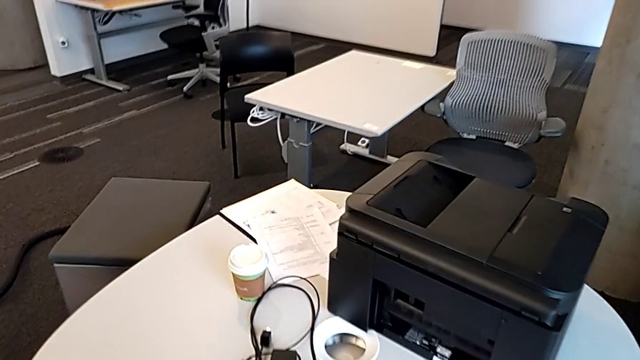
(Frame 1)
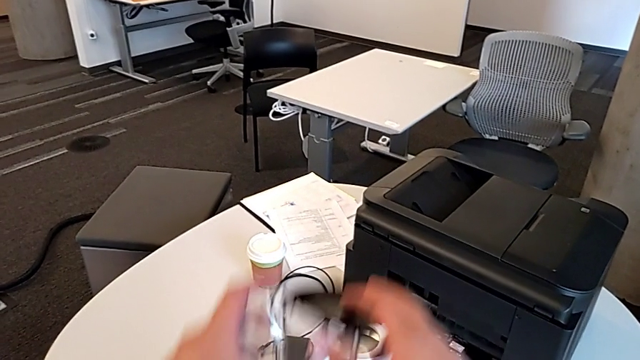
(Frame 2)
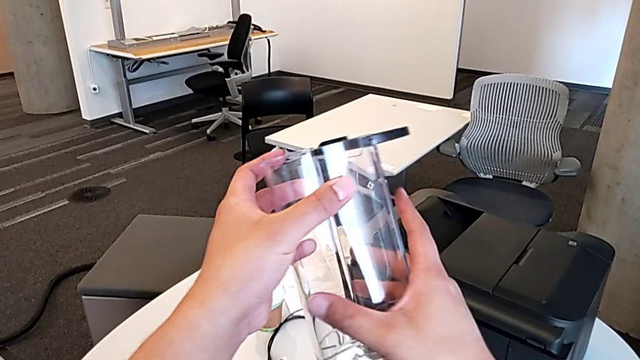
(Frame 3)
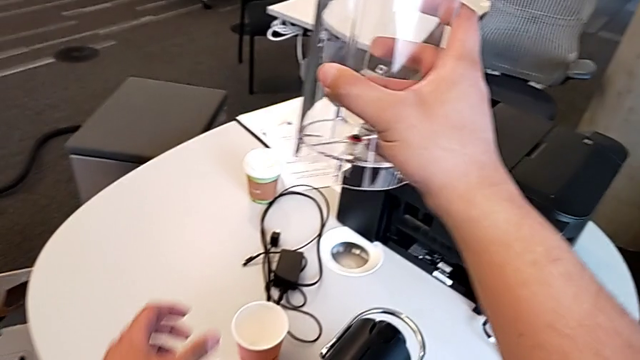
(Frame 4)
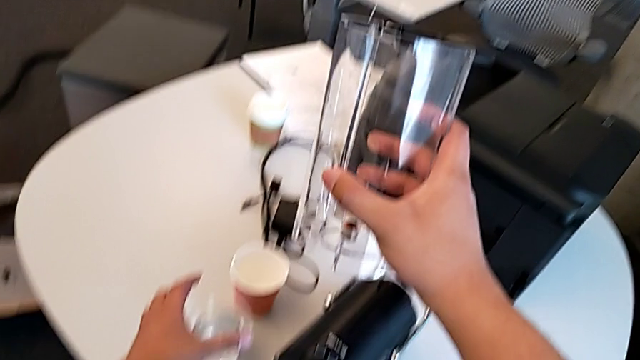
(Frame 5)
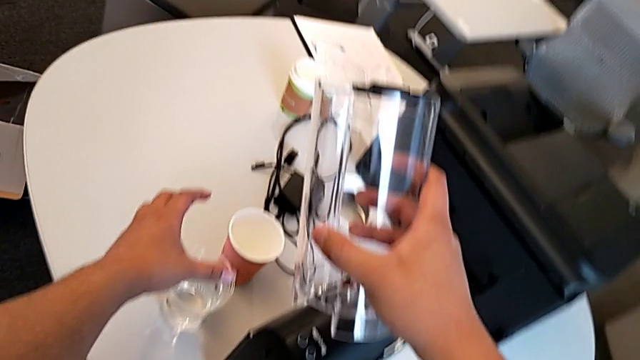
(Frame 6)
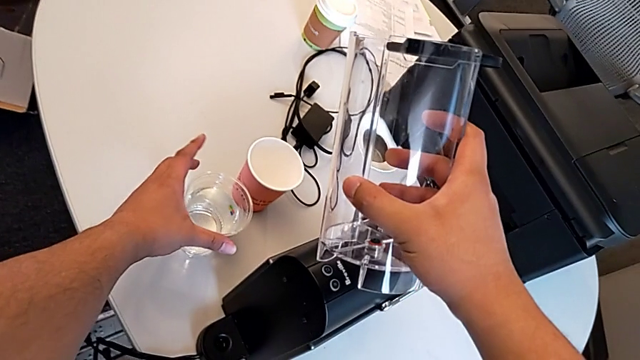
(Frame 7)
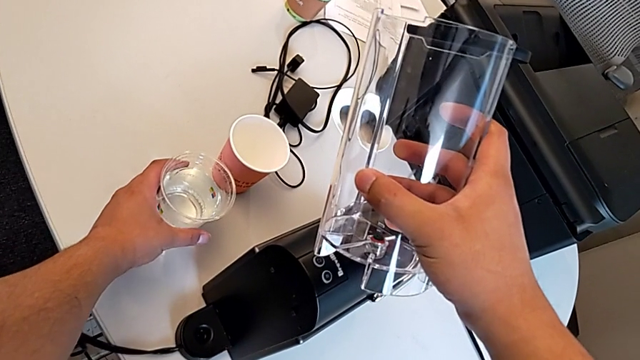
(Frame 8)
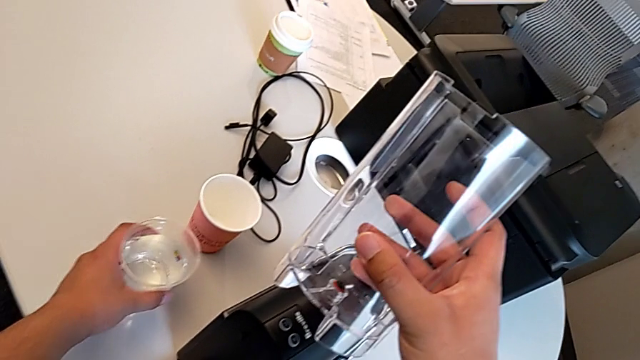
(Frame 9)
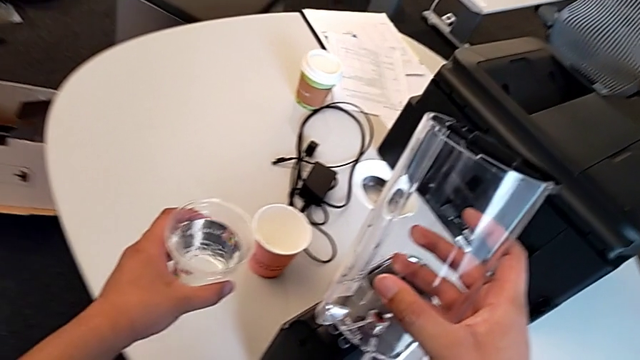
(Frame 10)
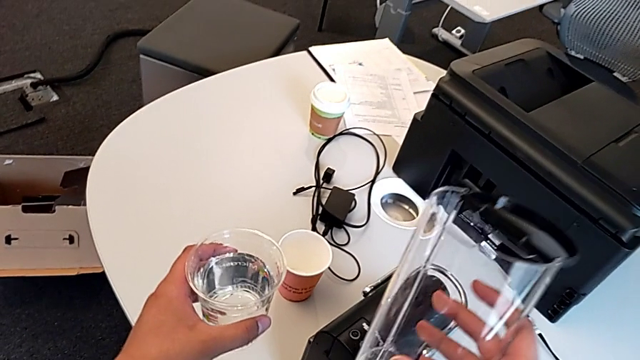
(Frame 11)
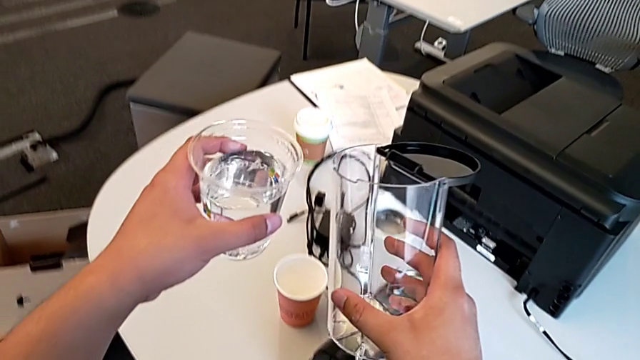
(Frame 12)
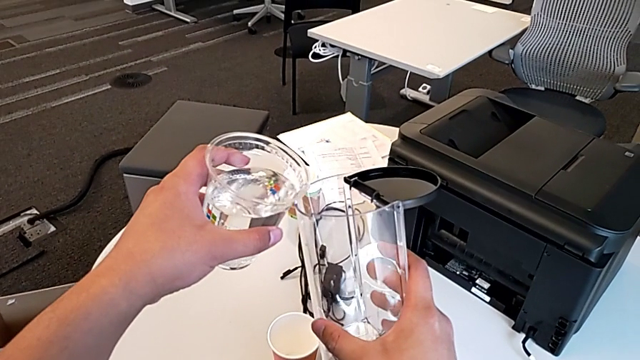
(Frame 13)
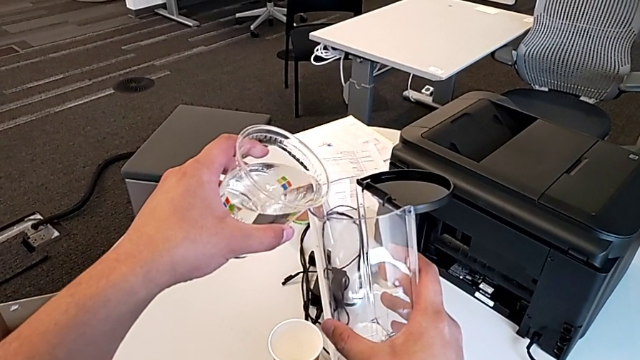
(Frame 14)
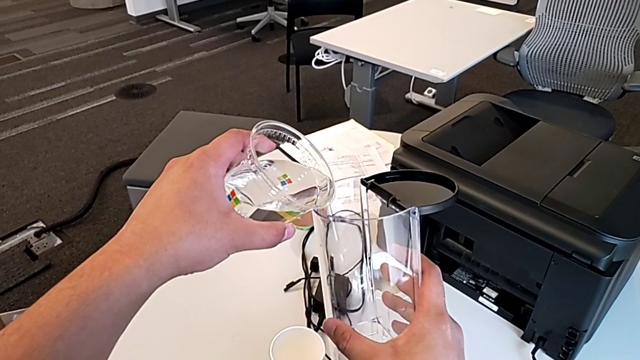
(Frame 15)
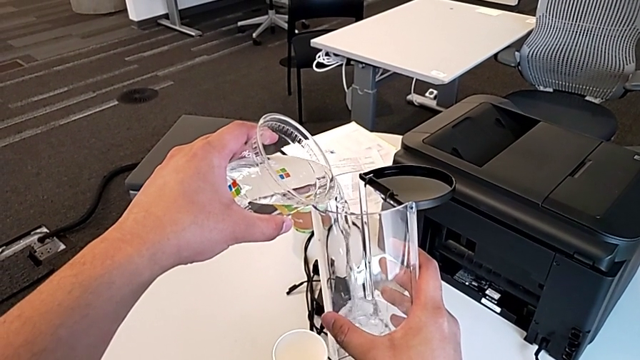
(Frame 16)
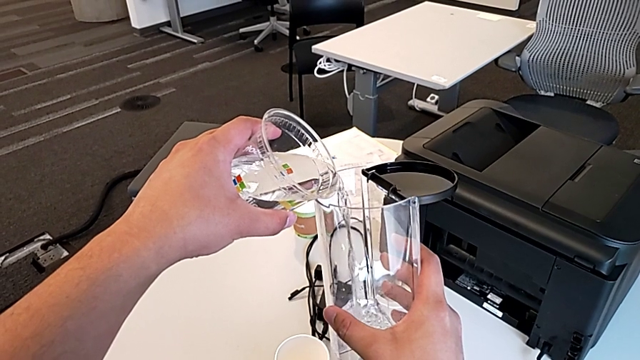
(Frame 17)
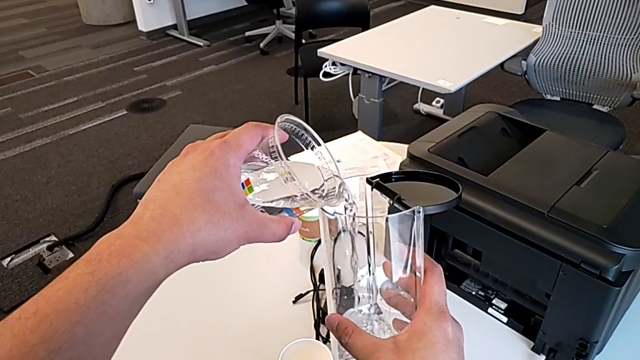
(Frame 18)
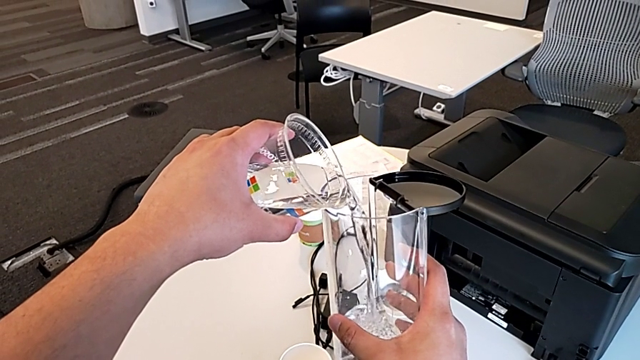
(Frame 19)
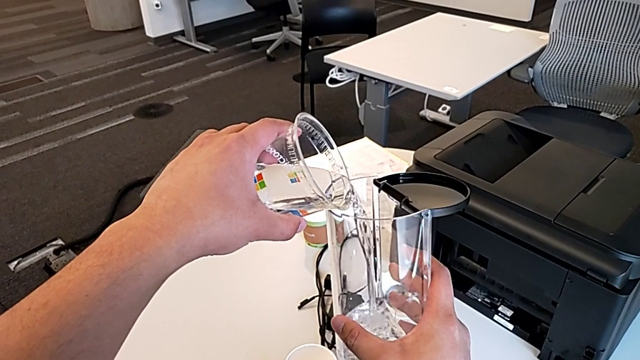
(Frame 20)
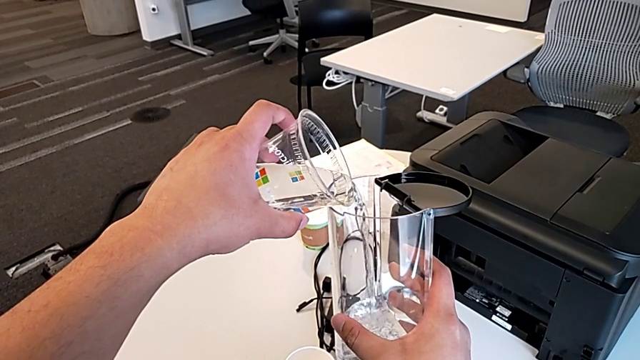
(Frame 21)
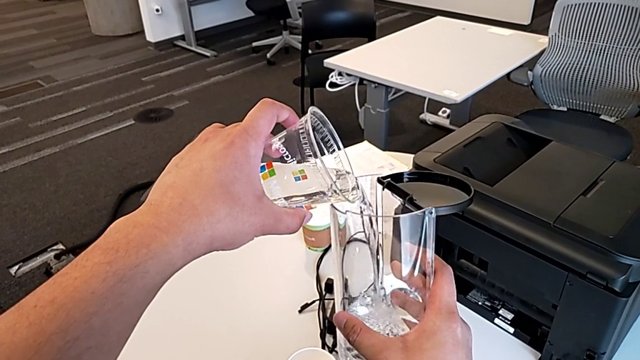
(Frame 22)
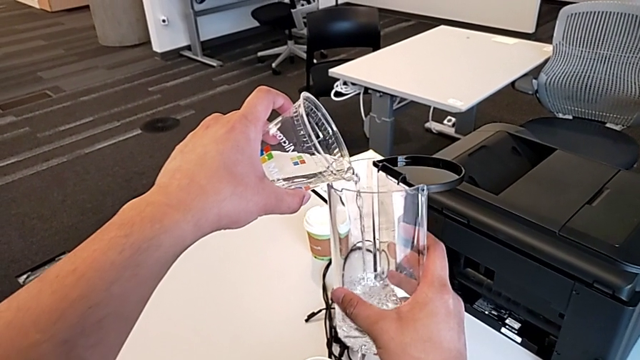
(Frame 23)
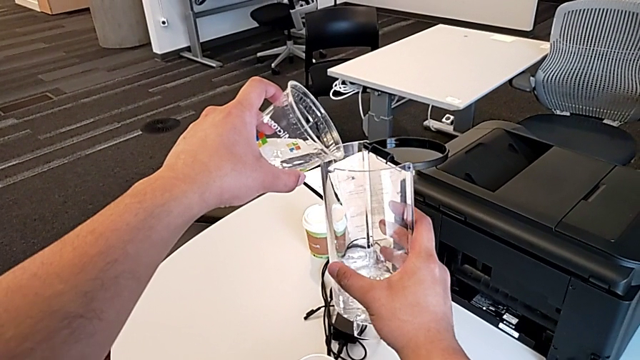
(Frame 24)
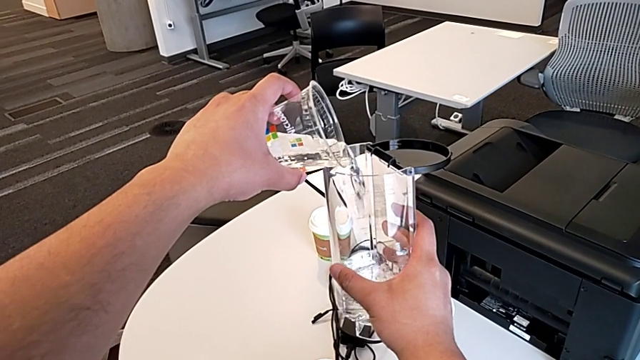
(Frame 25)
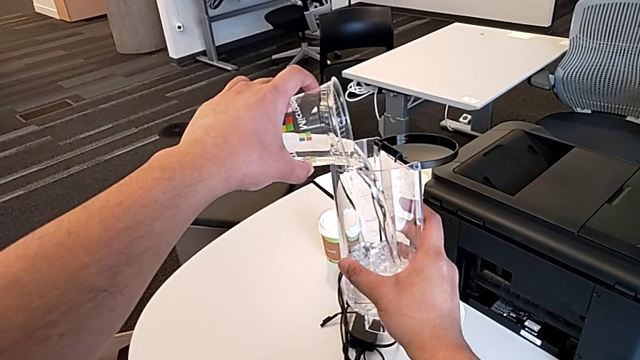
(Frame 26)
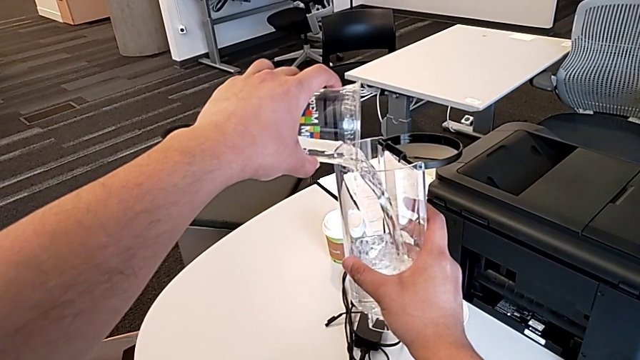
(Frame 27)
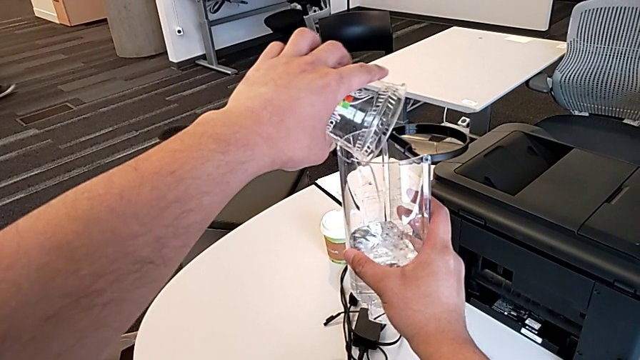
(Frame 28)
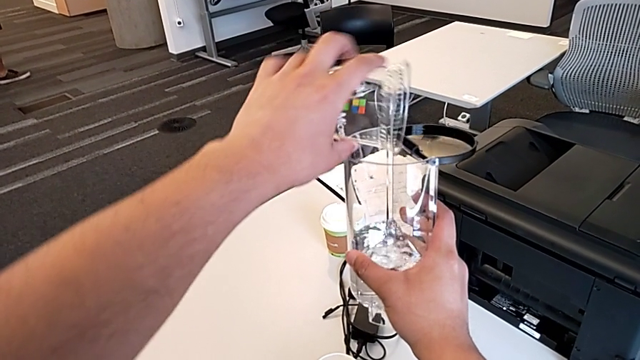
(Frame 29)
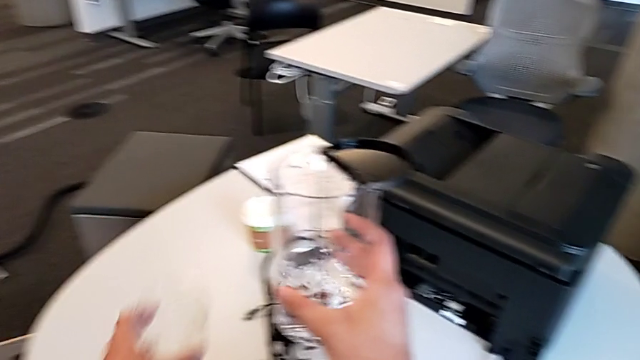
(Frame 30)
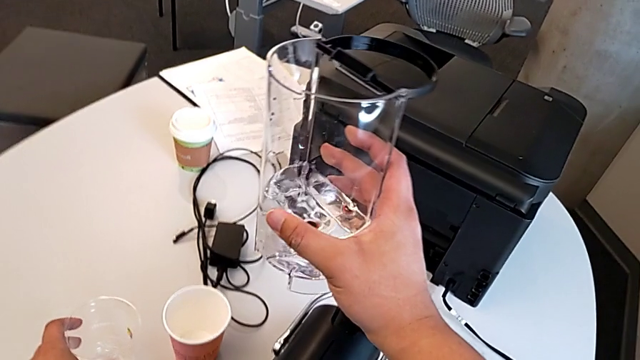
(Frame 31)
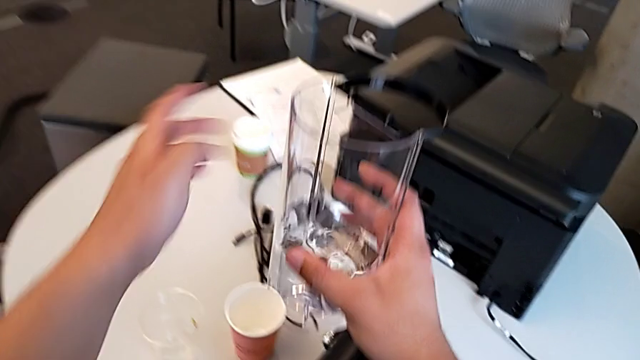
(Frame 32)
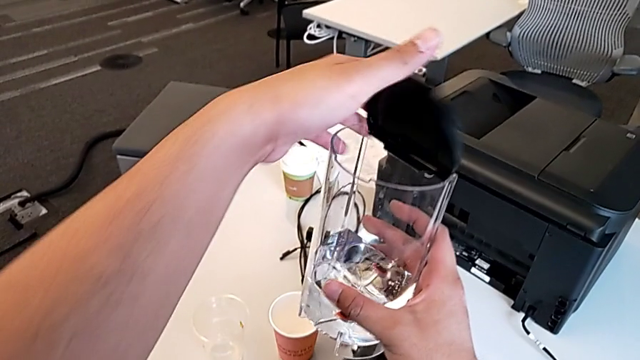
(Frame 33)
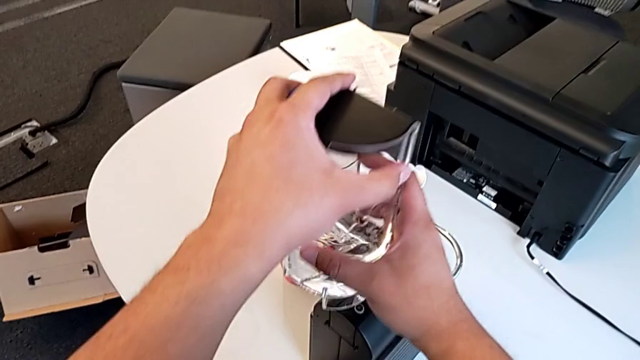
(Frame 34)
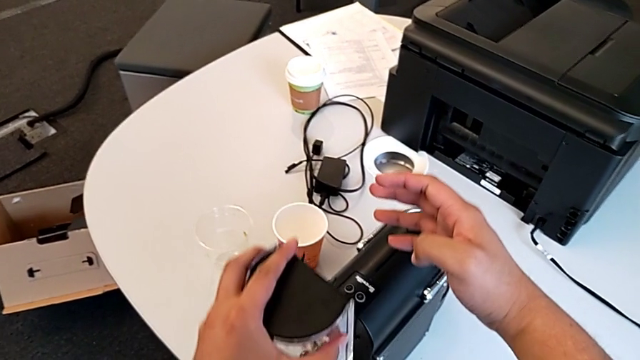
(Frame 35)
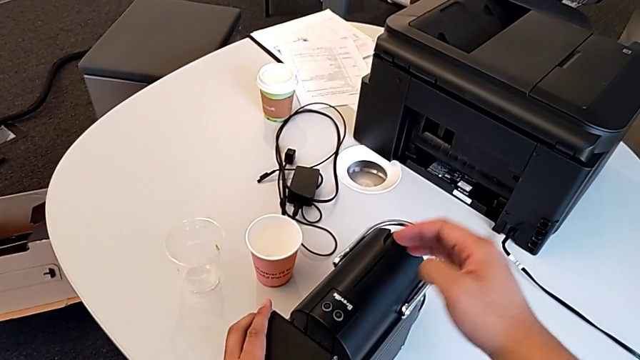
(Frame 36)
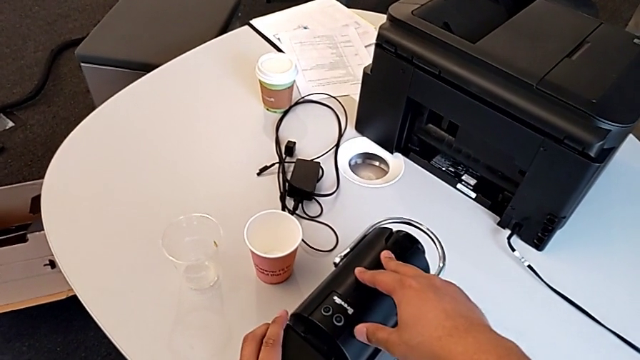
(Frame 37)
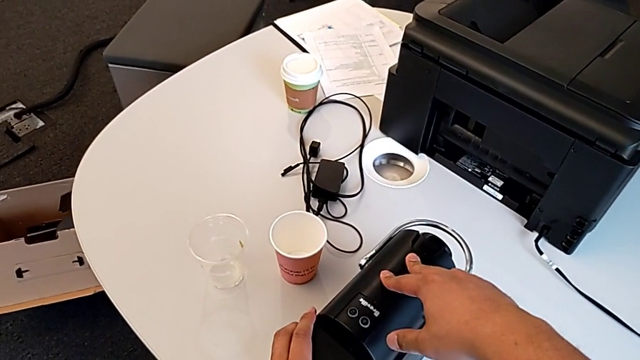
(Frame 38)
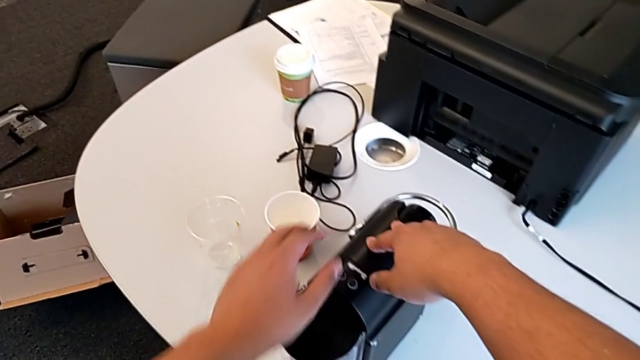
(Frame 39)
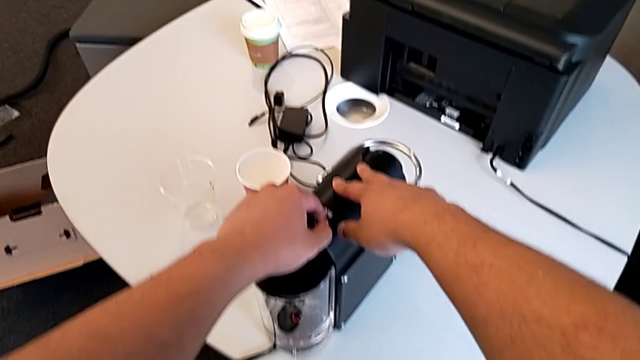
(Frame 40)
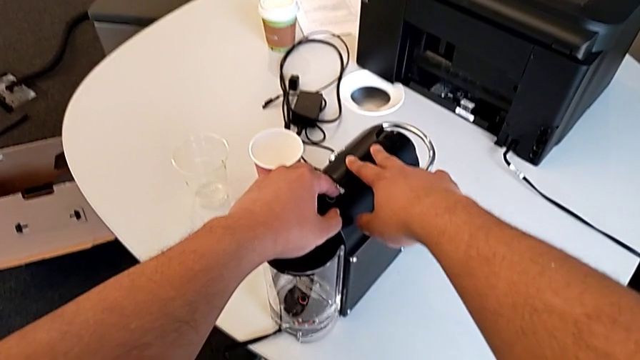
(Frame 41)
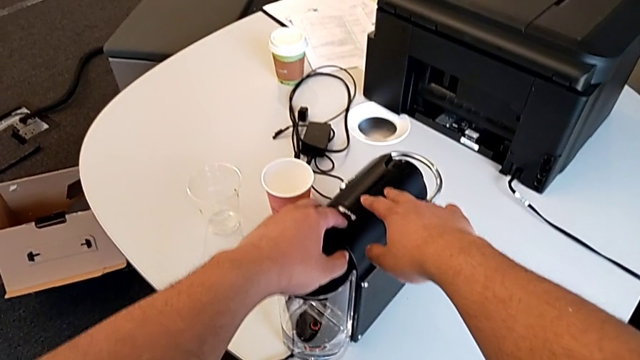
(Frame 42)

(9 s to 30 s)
The camera wearer fills the container with water. They grab the water container with the right hand, grab the cup with the left hand, load the water container, close the lid and insert the water container, all with the left hand.
